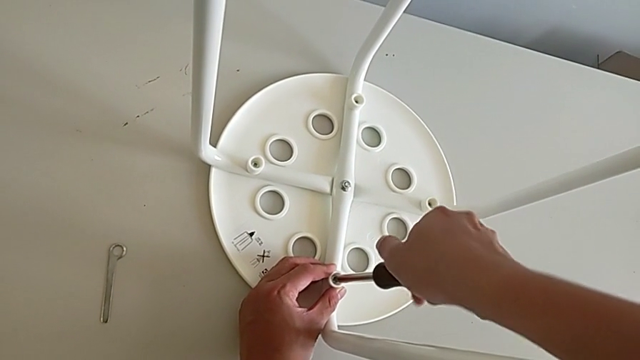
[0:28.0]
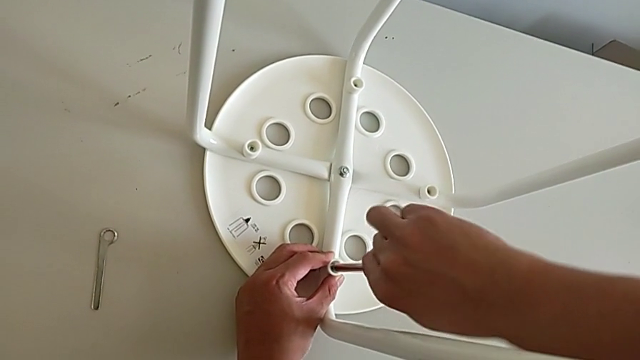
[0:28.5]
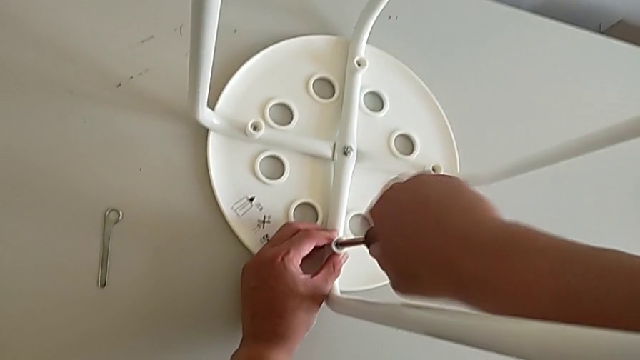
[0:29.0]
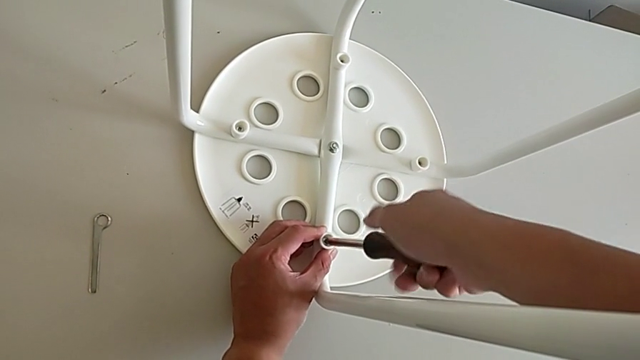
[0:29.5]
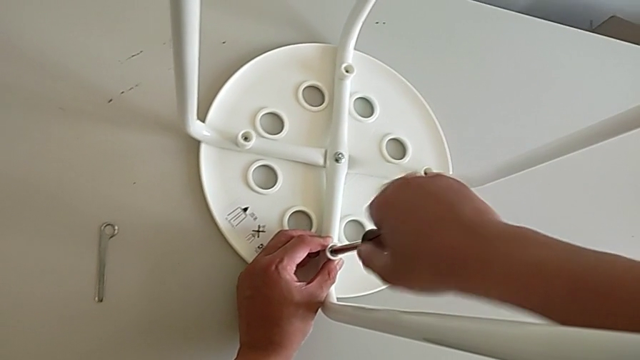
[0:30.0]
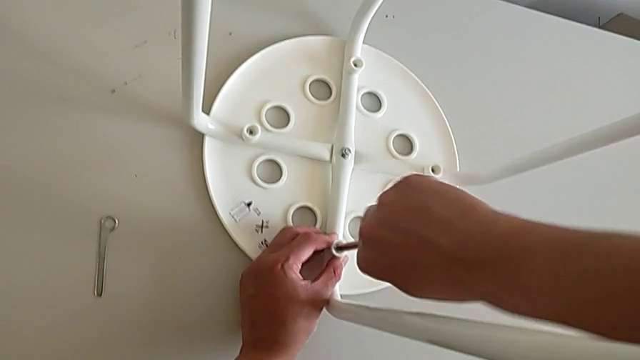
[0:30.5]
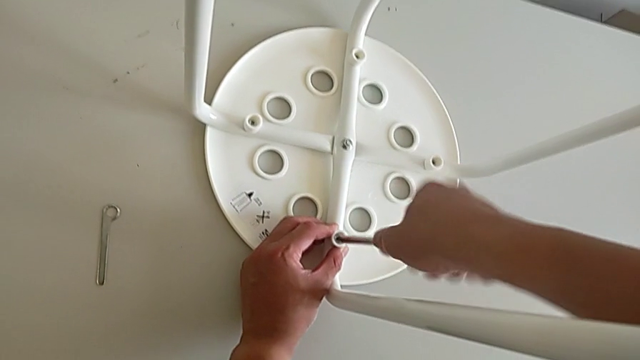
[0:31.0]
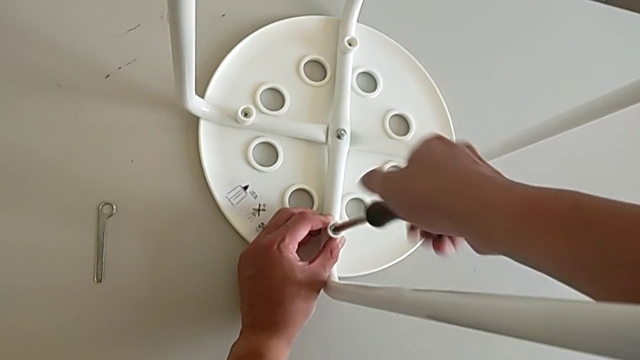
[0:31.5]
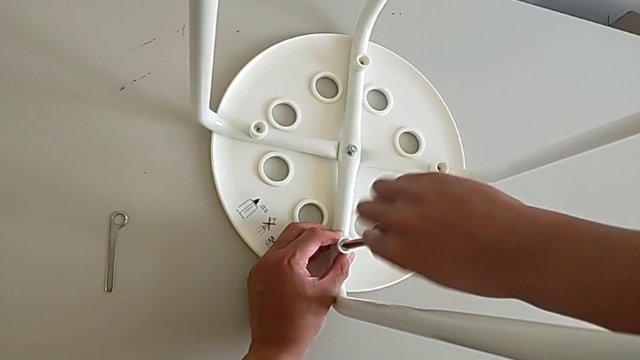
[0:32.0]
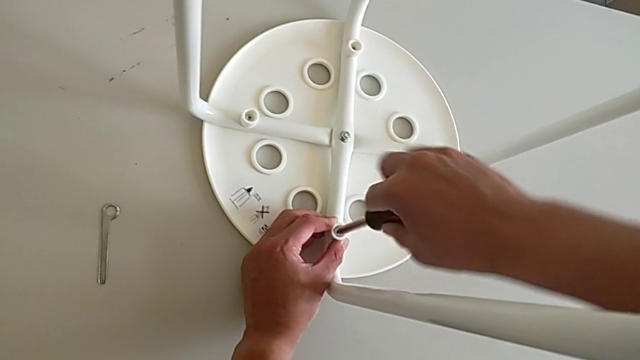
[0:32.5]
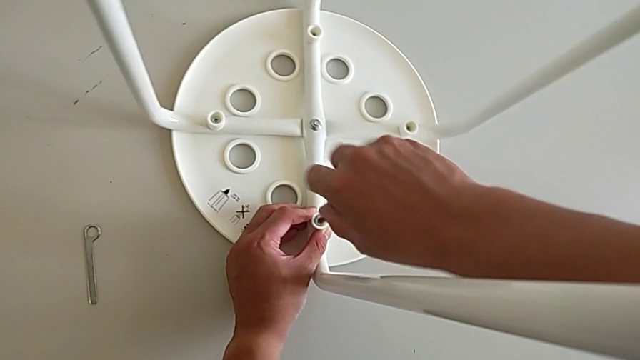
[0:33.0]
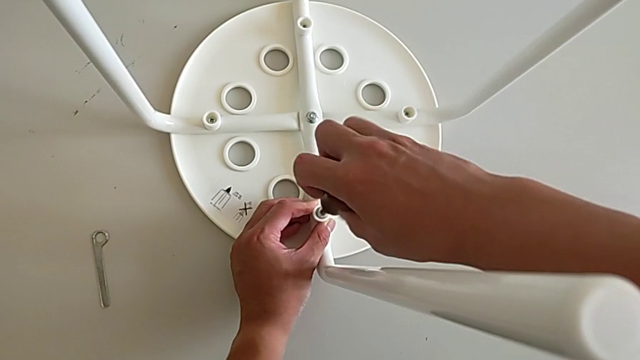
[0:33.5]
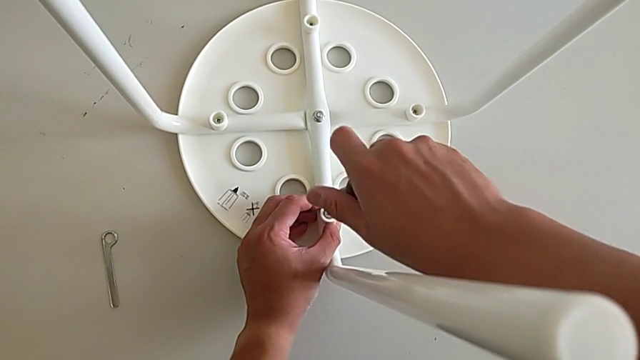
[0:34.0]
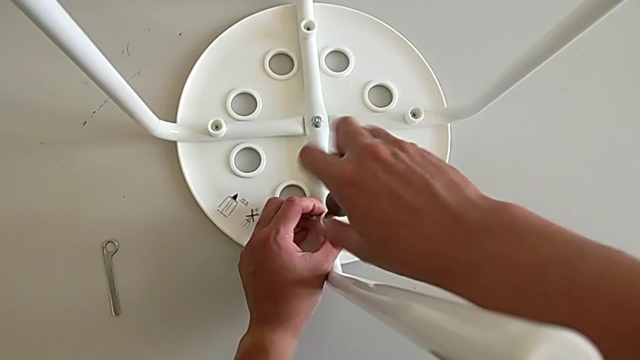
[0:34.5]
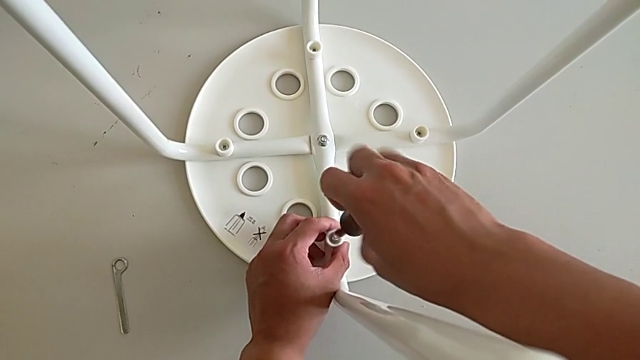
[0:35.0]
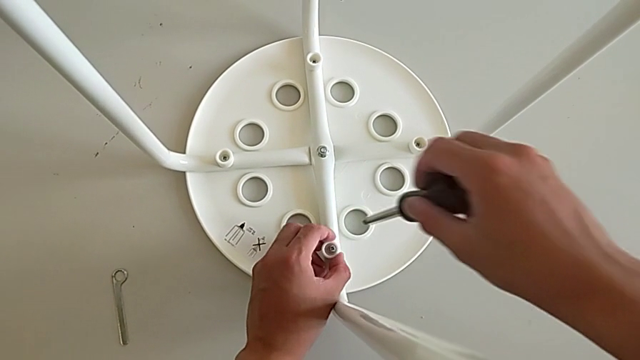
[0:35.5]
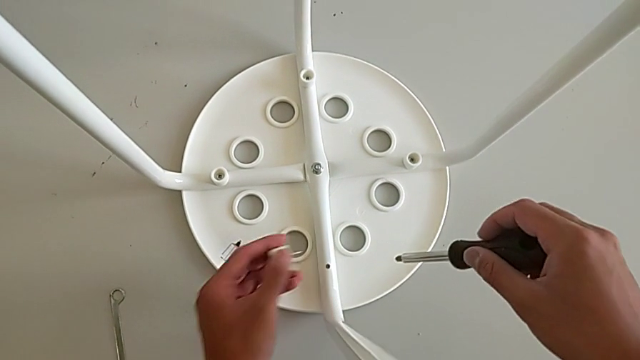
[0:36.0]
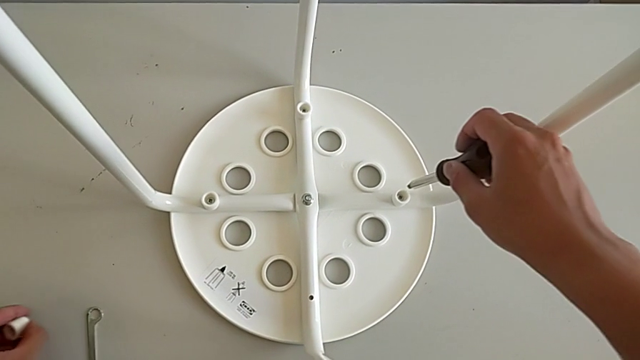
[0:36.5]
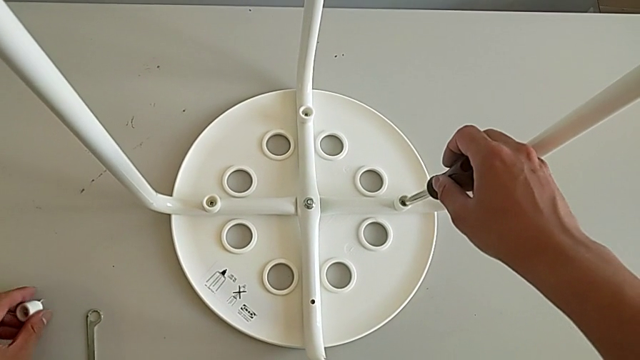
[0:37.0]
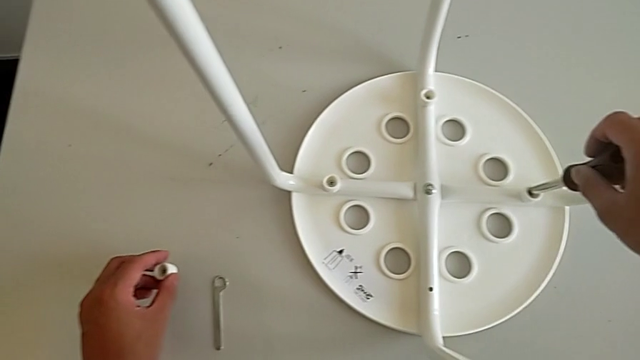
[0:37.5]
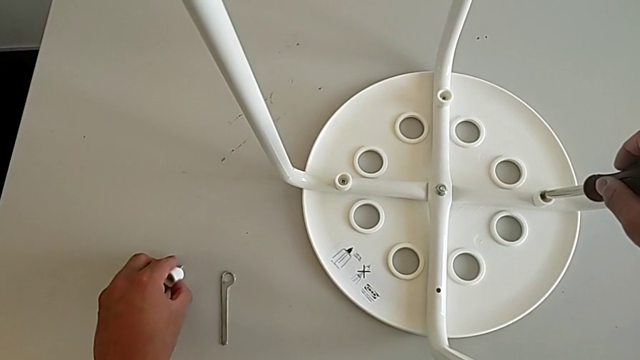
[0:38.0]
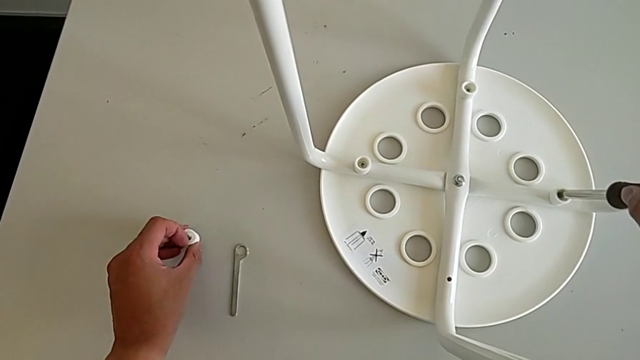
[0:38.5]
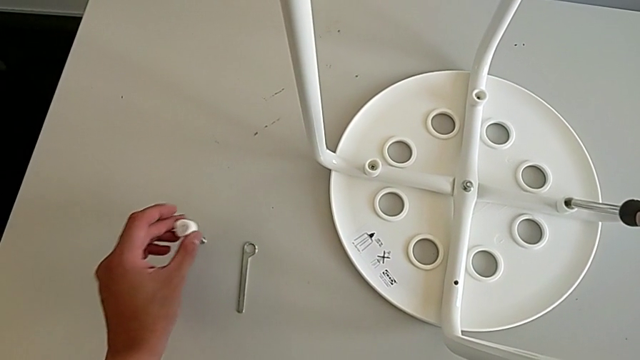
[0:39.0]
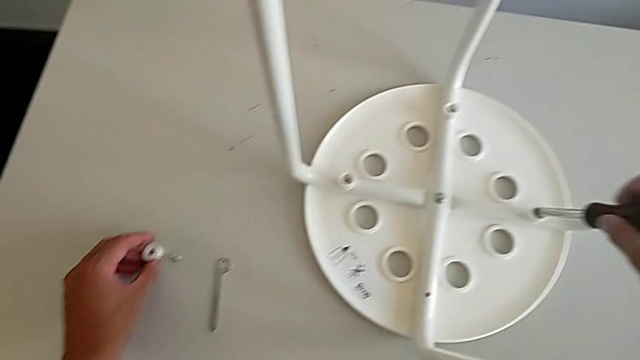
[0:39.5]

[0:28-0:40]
The camera wearer is unscrewing the first screw of the legs with the screwdriver. They keep unscrewing the first screw and place the first screw.

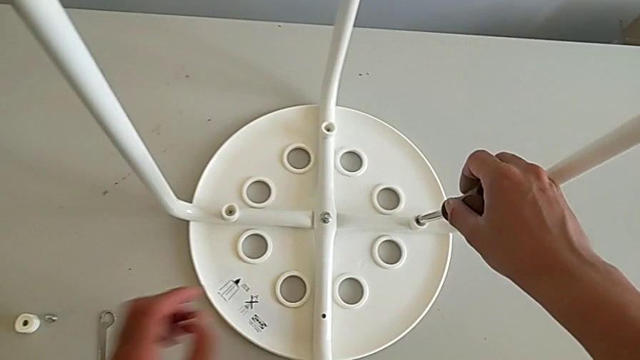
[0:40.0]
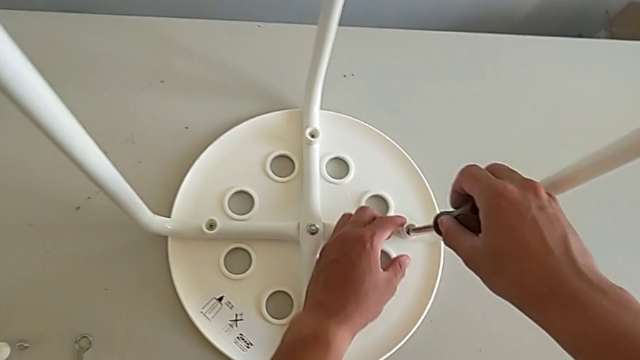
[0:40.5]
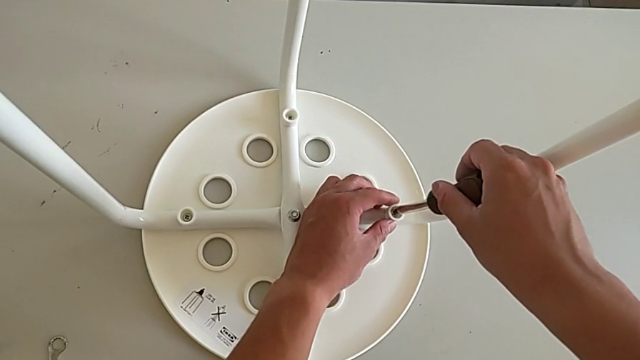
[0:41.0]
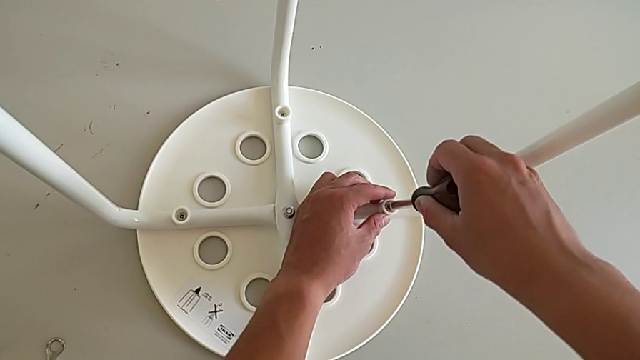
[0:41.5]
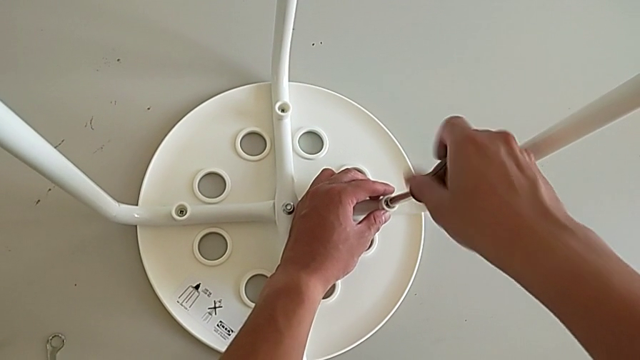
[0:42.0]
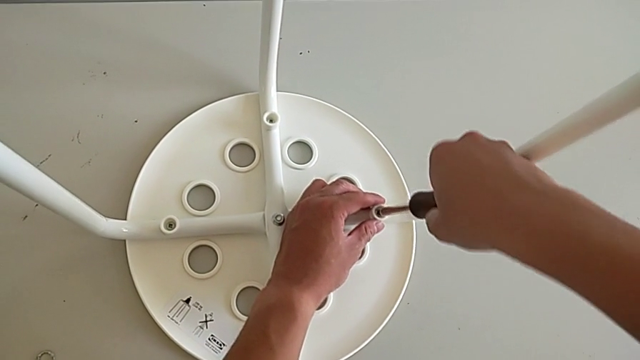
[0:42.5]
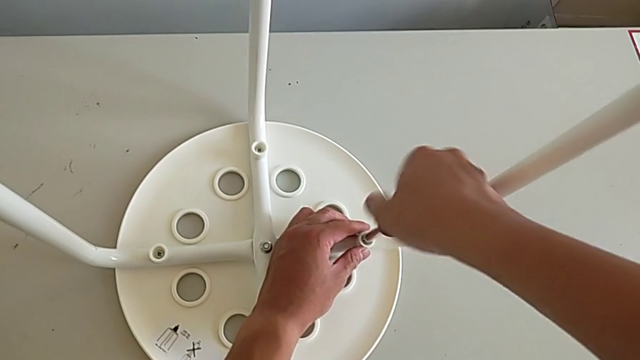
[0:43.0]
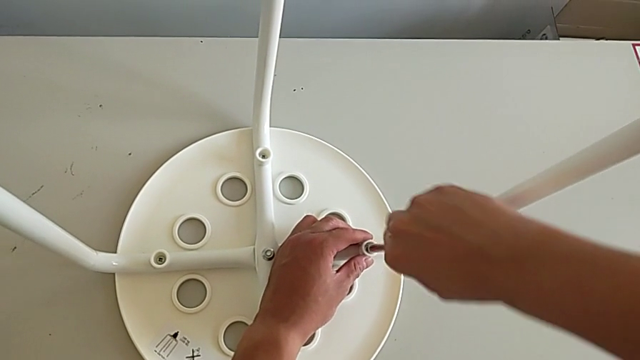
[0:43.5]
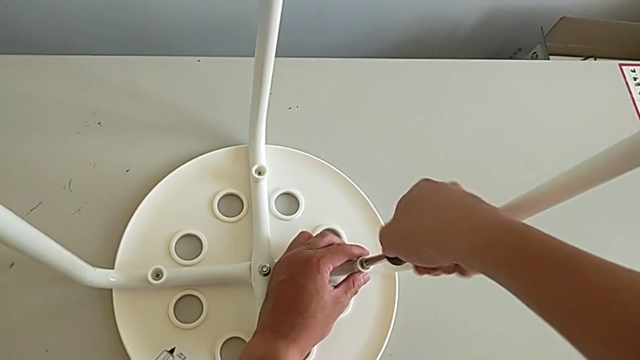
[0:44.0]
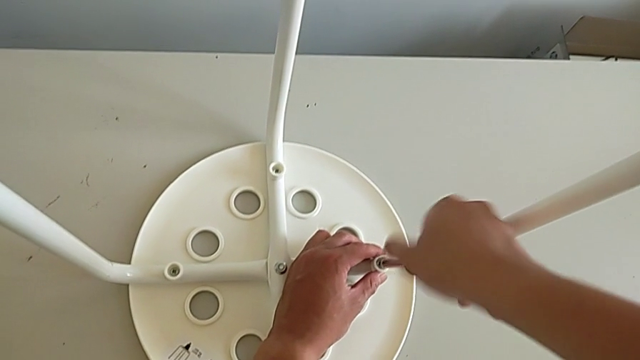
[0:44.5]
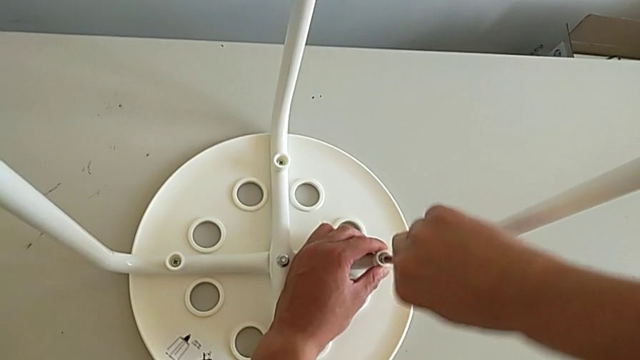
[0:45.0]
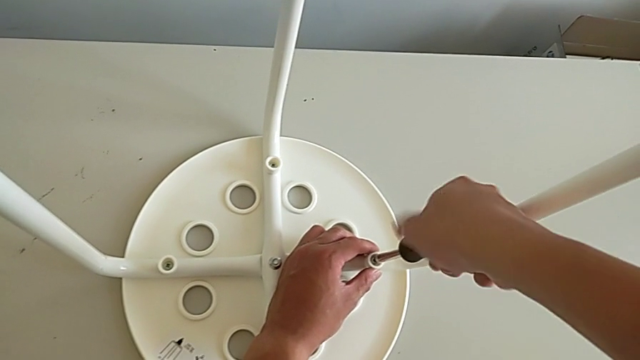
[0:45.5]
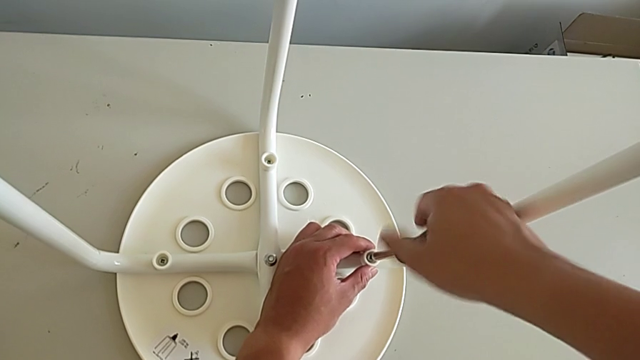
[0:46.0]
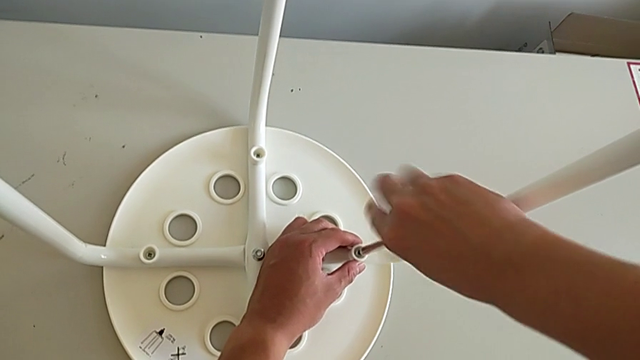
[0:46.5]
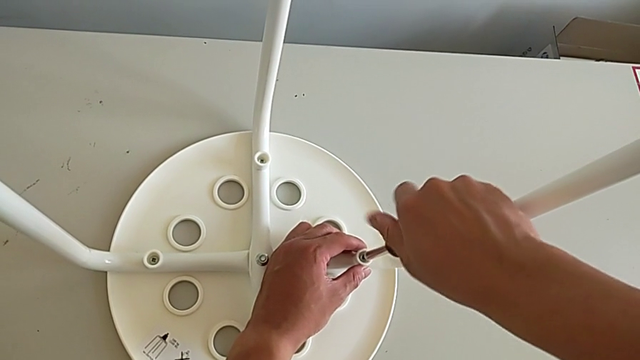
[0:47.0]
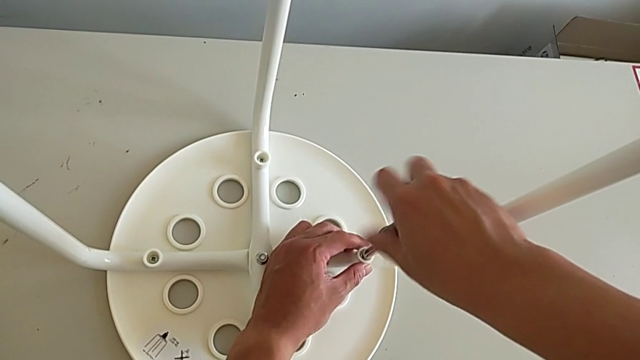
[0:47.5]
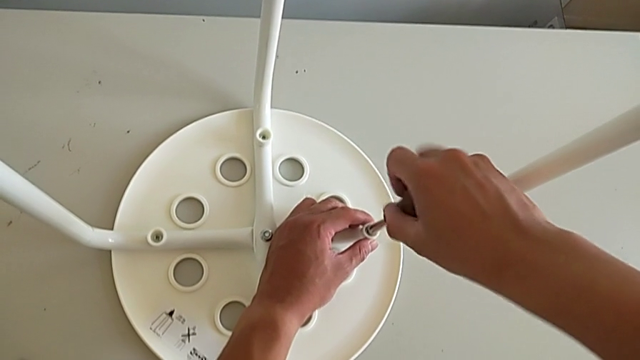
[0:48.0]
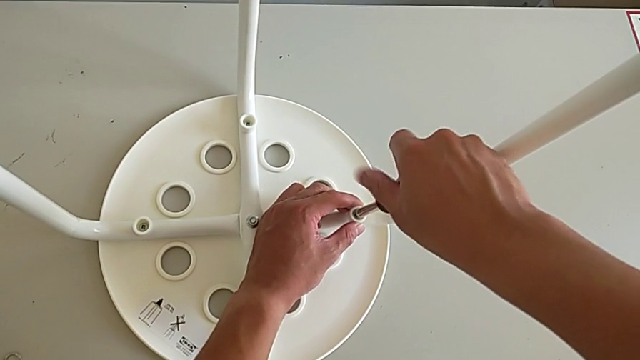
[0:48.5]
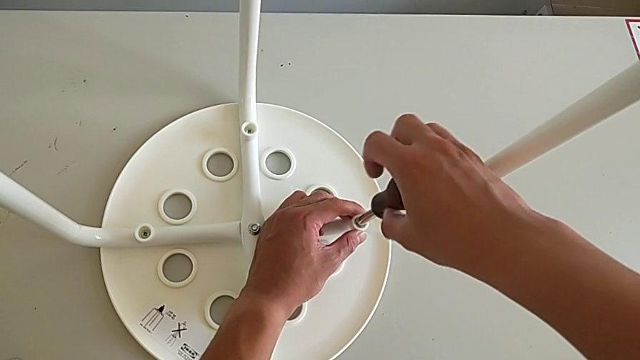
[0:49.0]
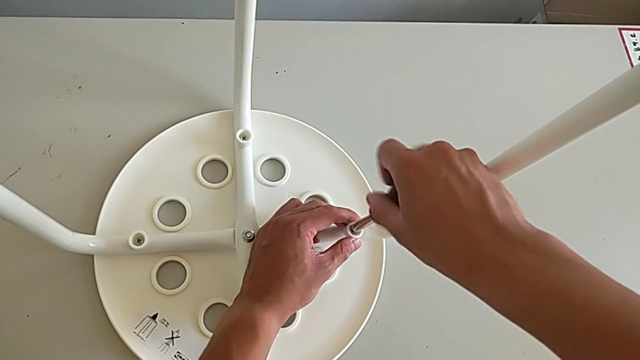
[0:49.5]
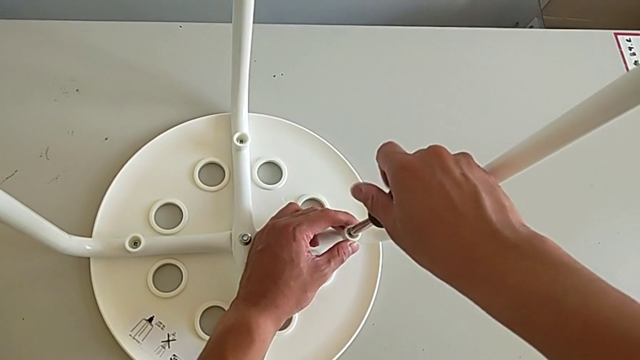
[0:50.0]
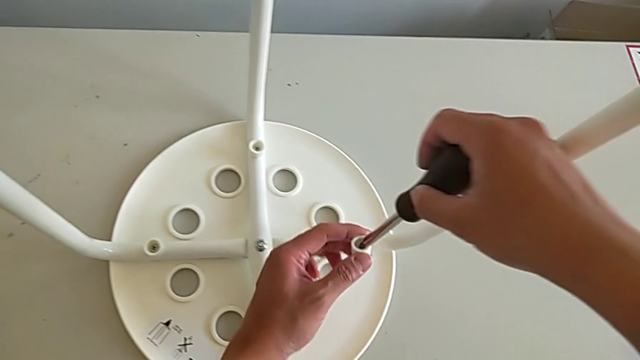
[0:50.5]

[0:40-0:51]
The camera wearer is unscrewing the third screw of the legs with the screwdriver. They insert the screw and unscrew the second screw.
